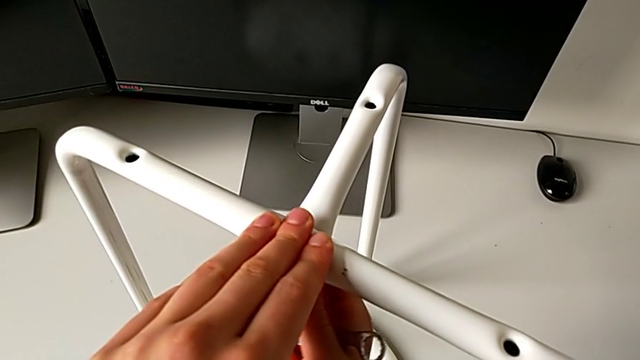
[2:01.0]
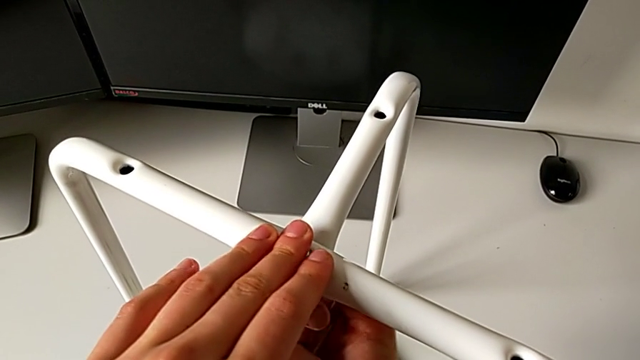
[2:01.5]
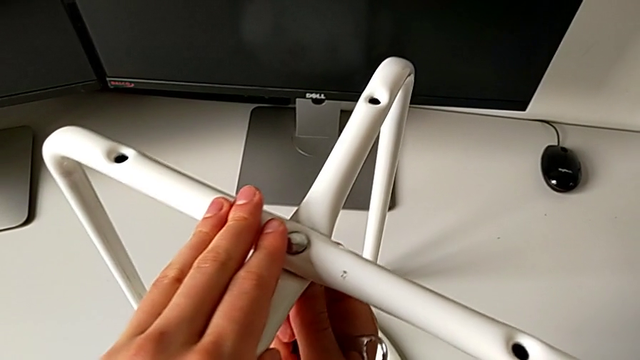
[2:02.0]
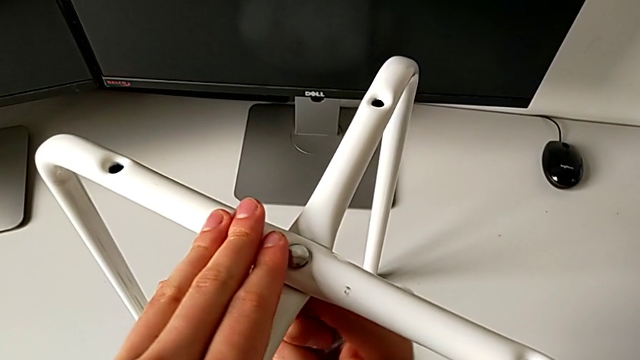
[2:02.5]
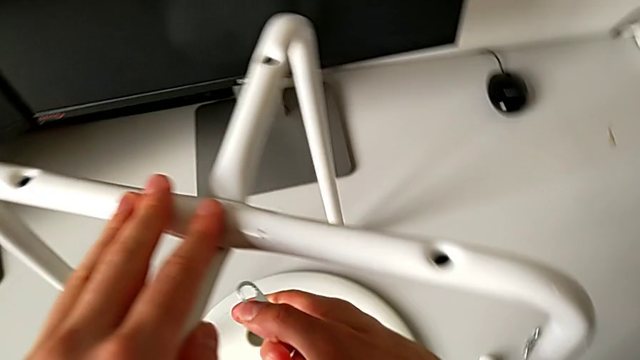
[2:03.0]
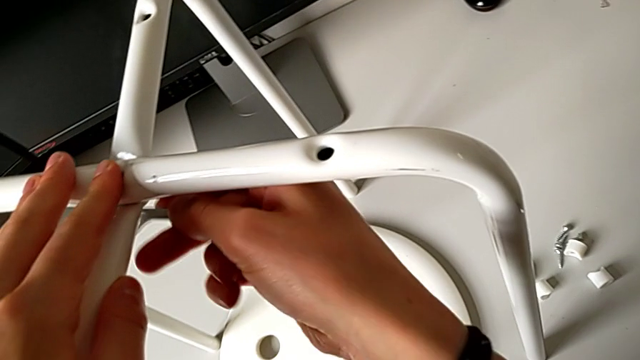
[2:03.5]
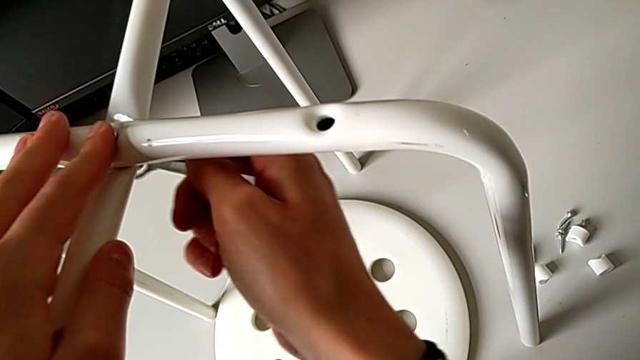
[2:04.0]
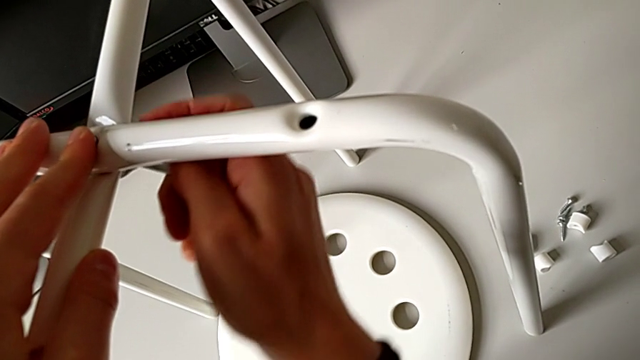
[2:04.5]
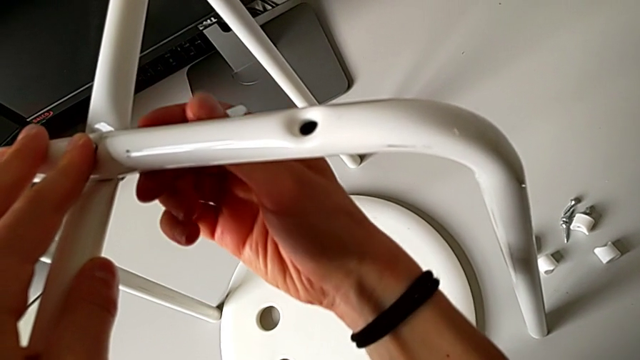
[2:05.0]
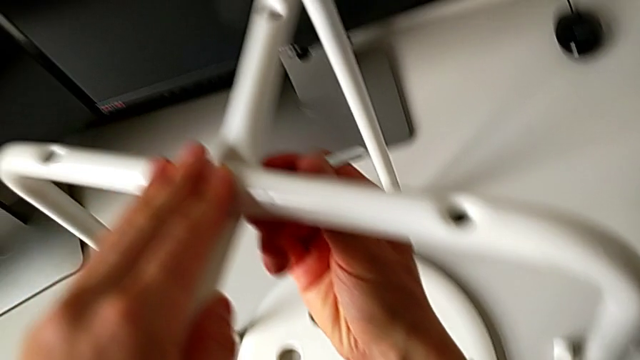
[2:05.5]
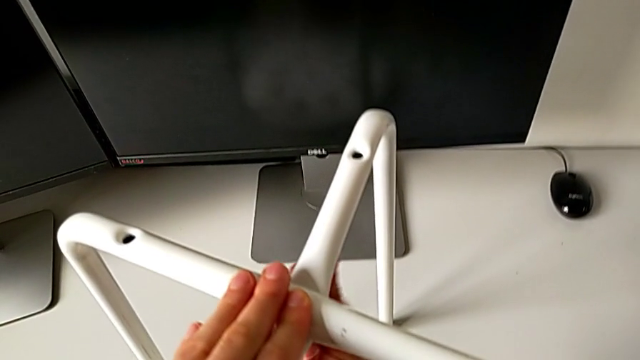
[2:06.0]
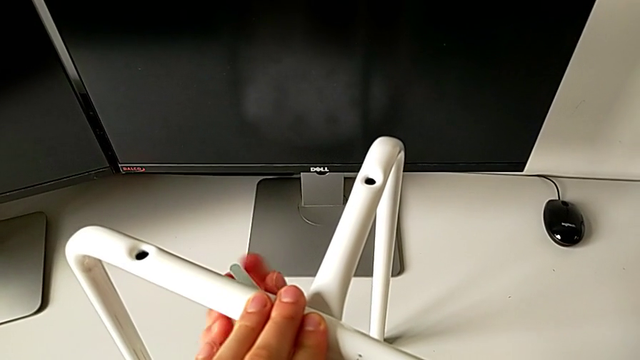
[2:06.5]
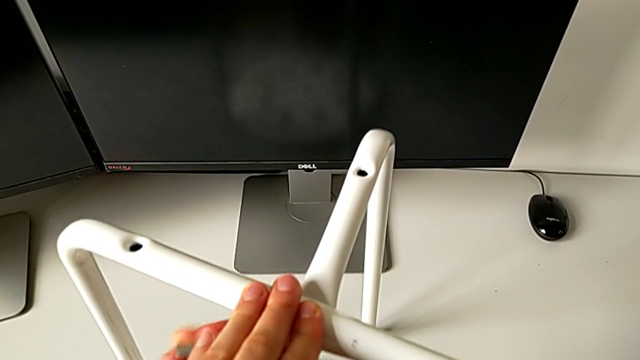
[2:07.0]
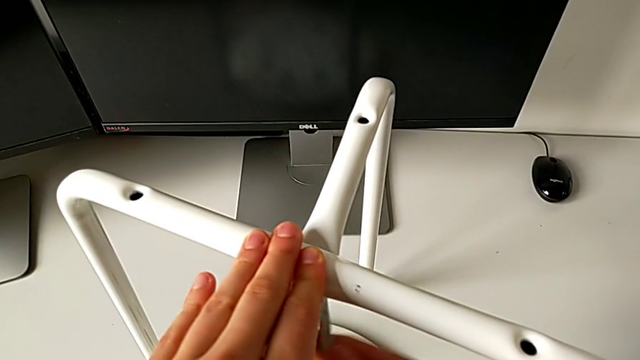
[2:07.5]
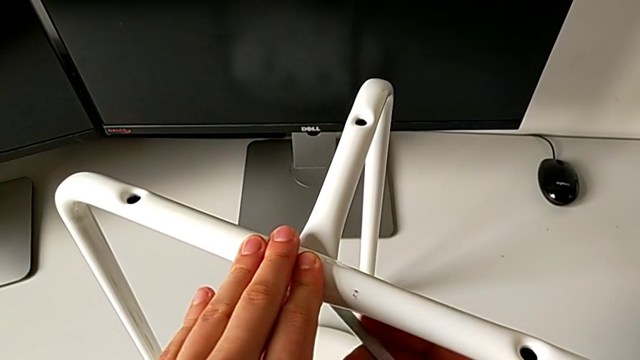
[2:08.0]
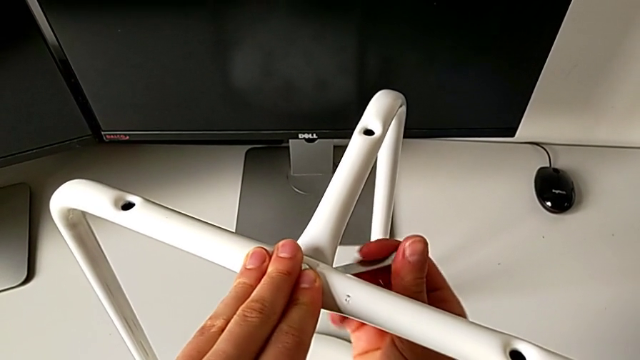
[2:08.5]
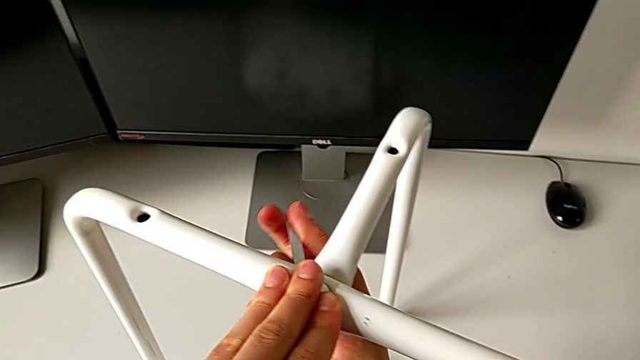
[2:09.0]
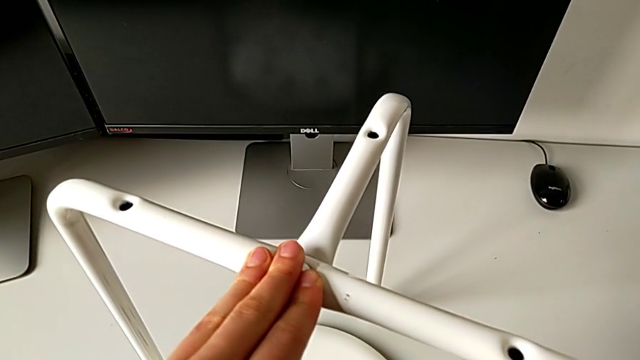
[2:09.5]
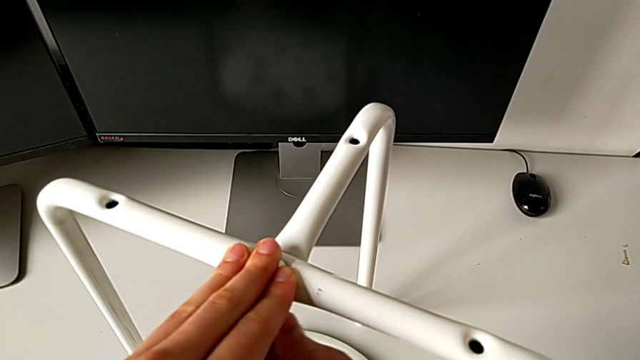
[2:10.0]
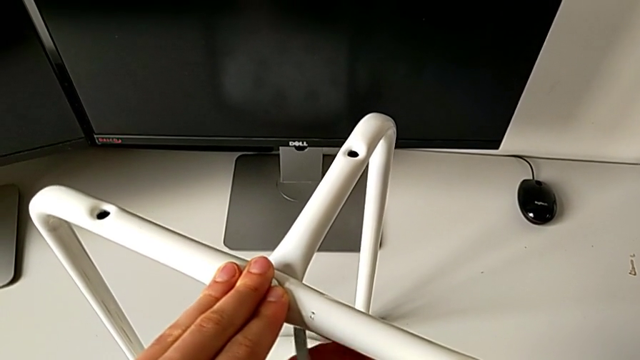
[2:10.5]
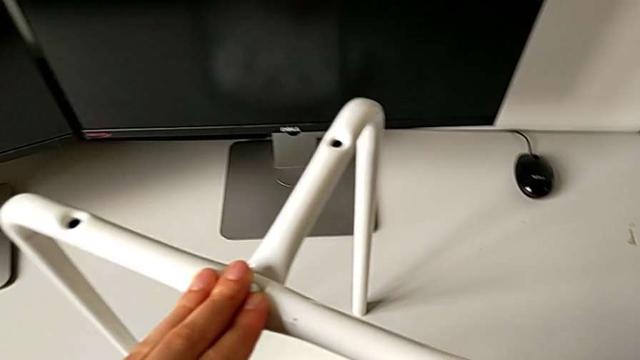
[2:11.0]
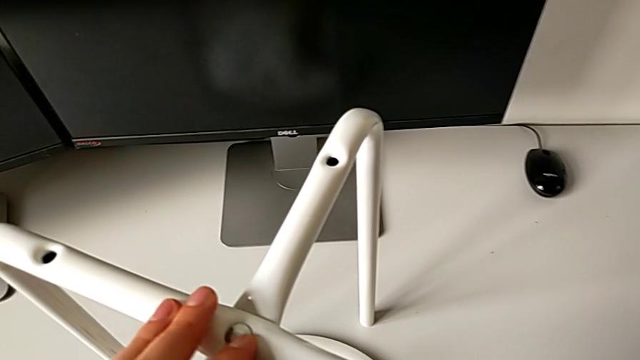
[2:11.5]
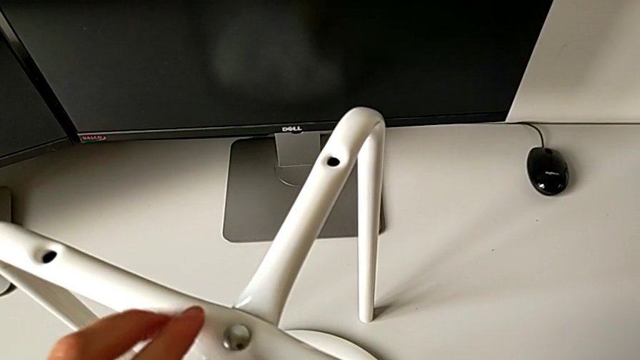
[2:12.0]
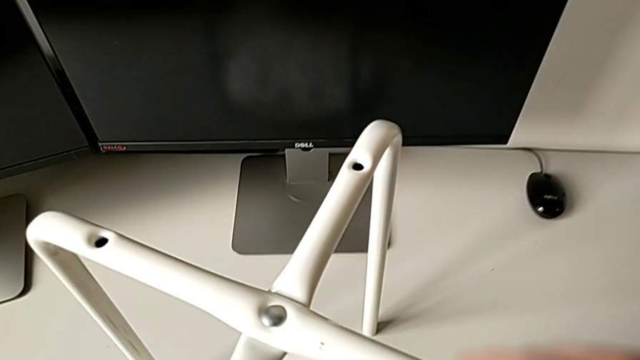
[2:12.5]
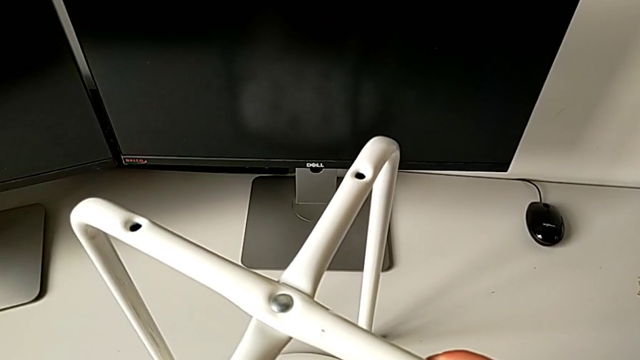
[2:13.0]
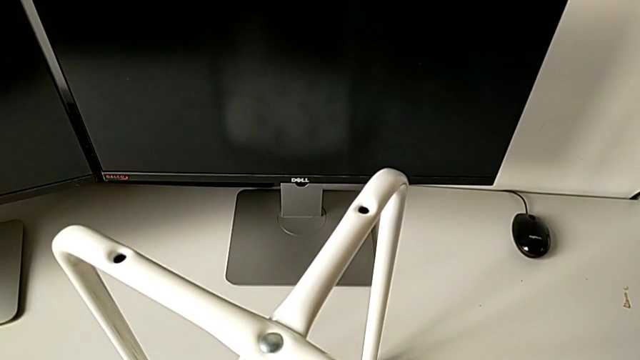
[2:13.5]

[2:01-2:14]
The camera wearer is assembling the two legs of the chair. They screw the hex nut, insert the Allen wrench, screw the hex nut, wrongly drop the hexagonal wrench and hold the leg.

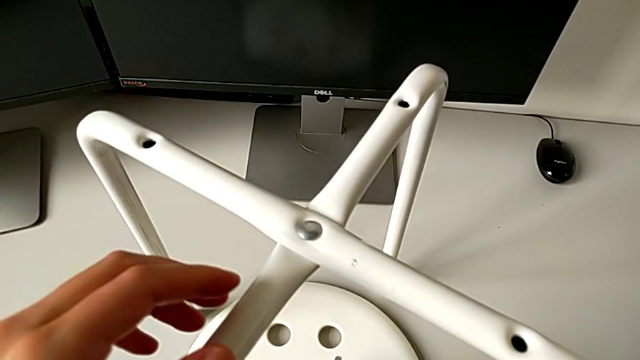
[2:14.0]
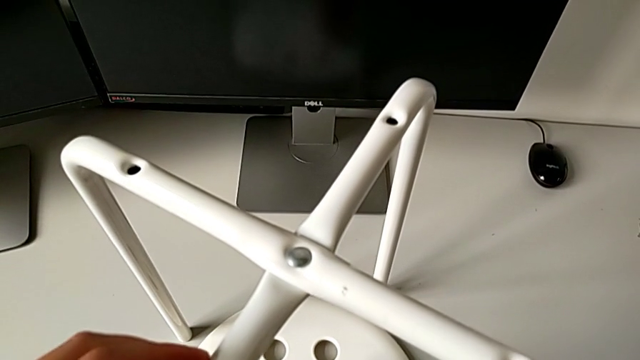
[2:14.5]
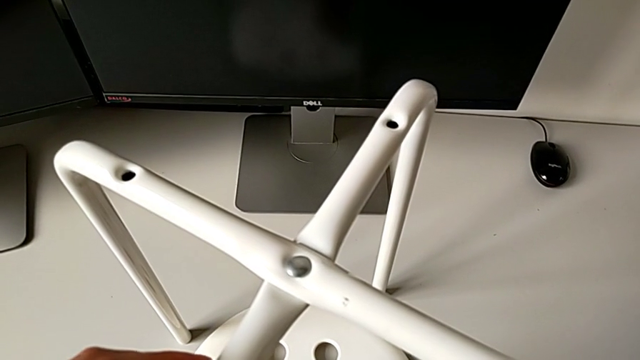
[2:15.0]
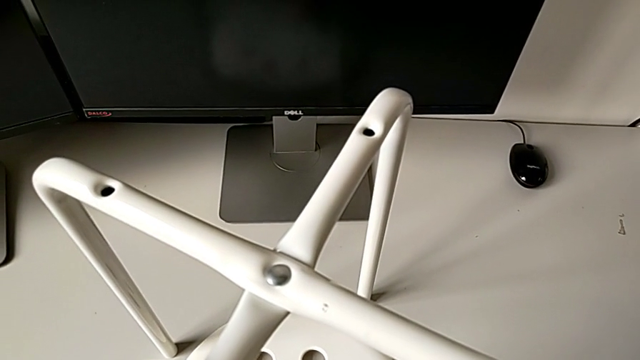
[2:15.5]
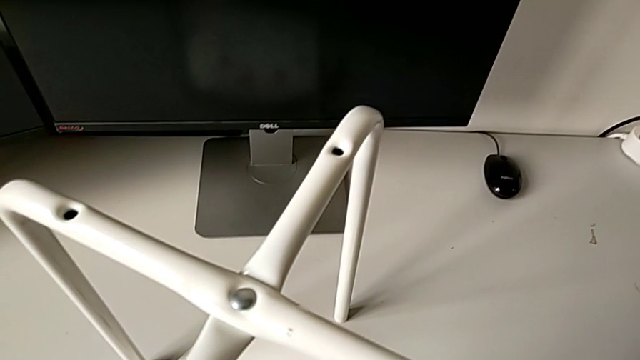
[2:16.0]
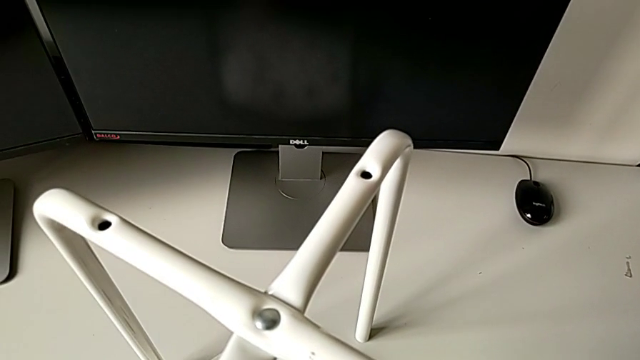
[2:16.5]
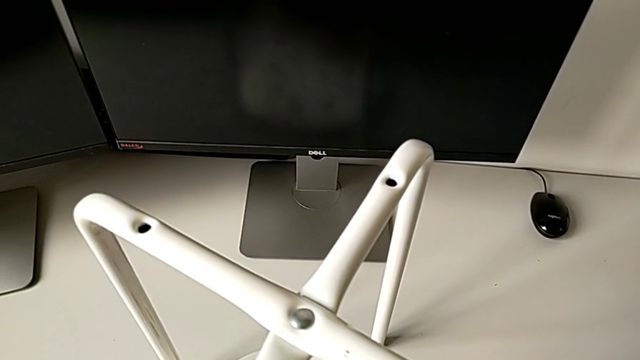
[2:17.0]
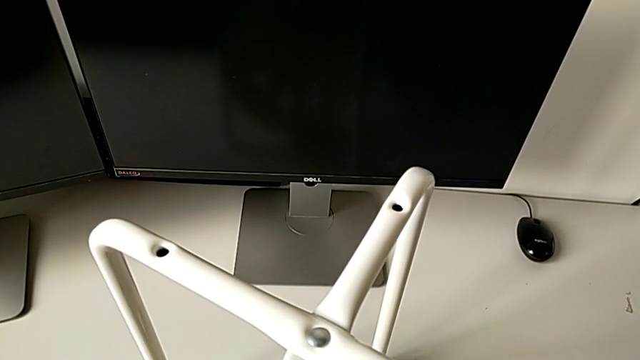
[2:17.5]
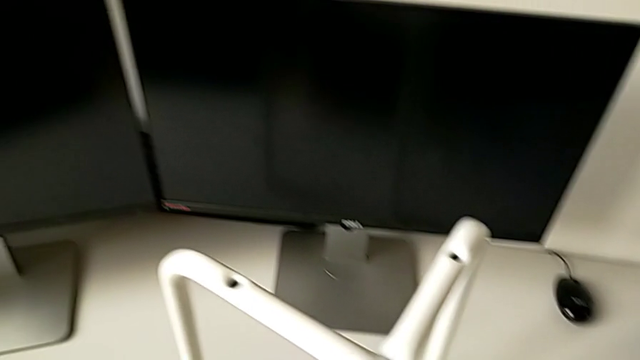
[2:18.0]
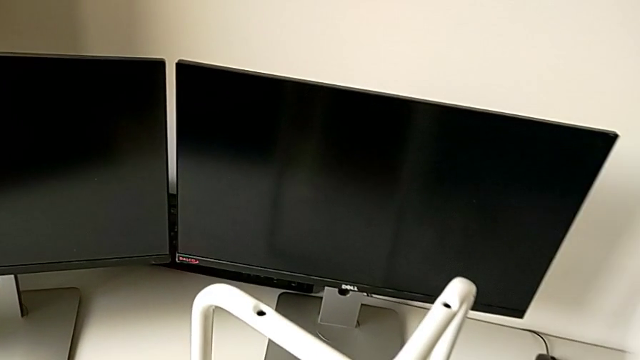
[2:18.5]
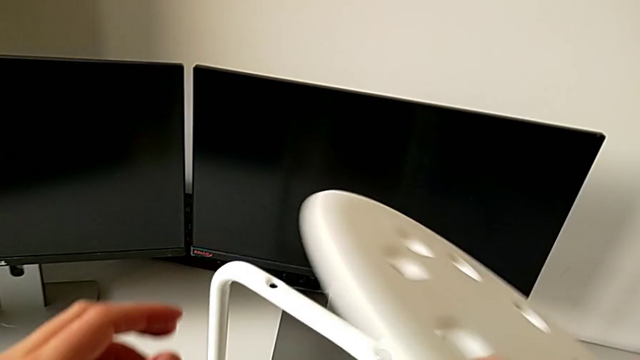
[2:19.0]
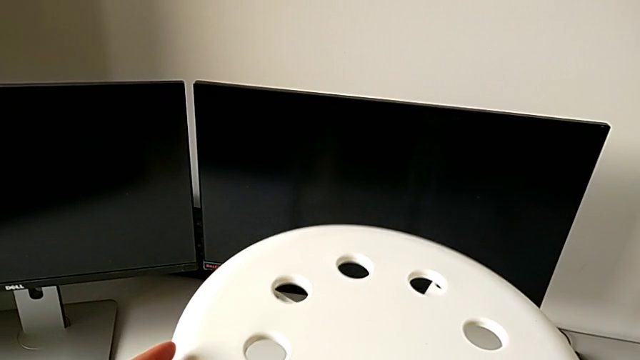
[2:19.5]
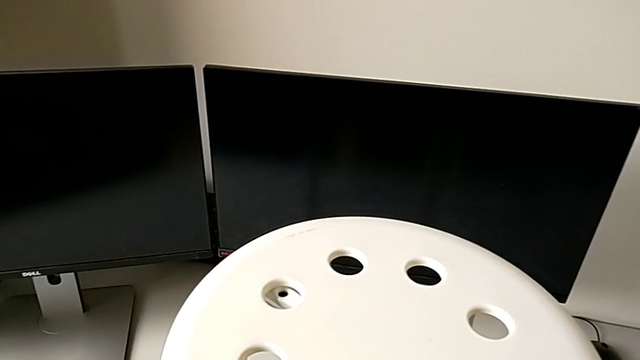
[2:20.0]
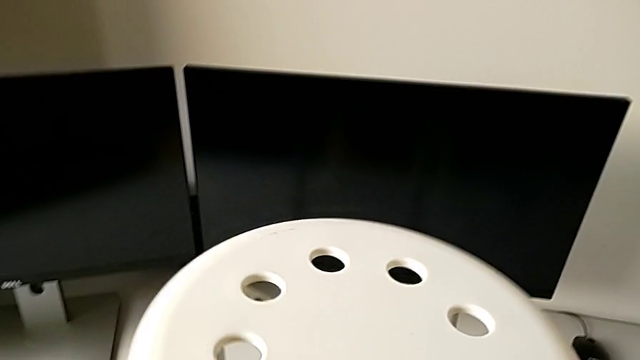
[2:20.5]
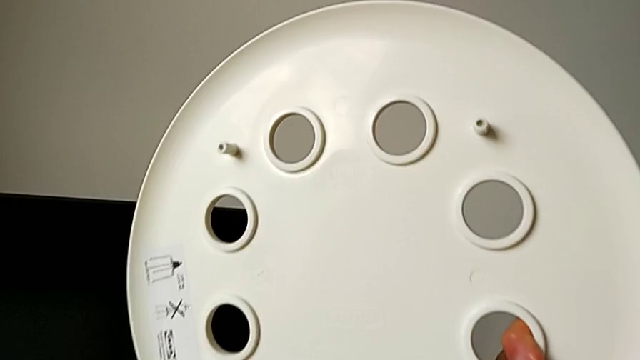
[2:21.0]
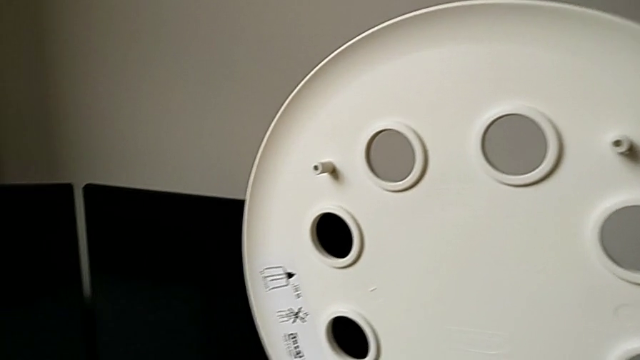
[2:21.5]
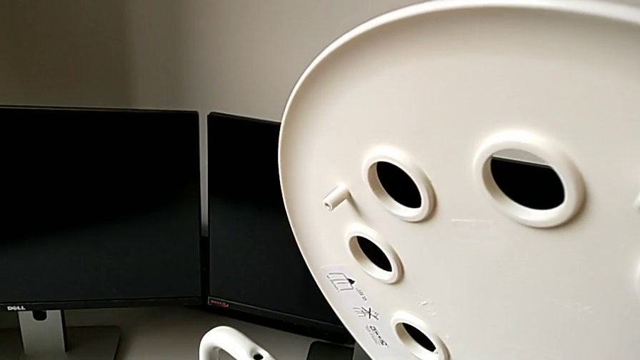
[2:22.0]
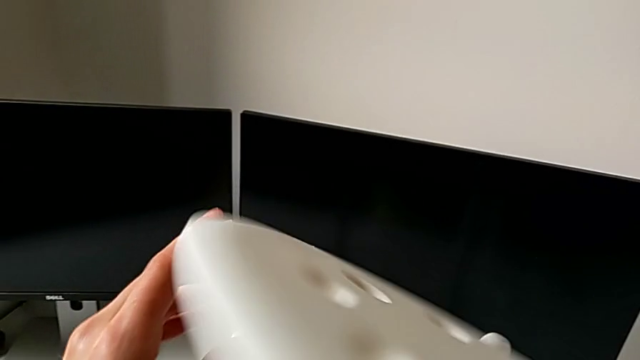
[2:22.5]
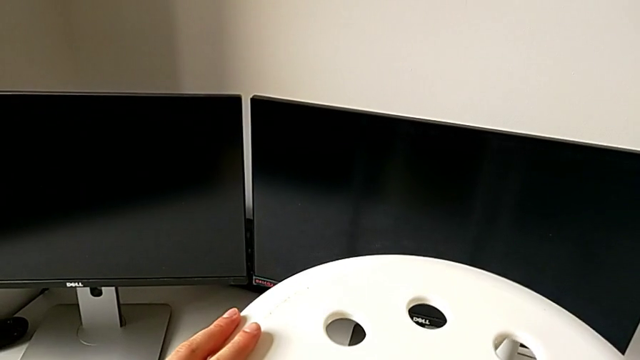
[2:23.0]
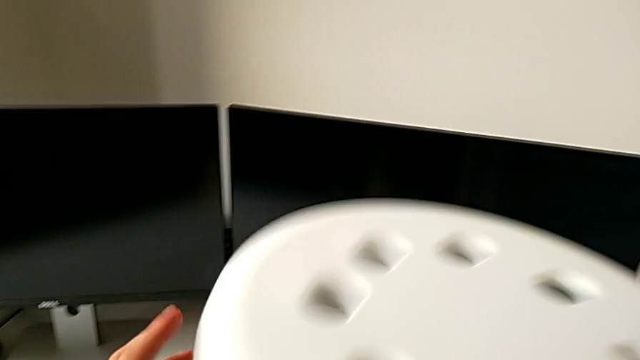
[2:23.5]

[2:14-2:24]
The camera wearer is assembling the legs with the seat. They grab the hexagonal wrench, place it, grab the seat, assemble it, withdraw it and place it.
